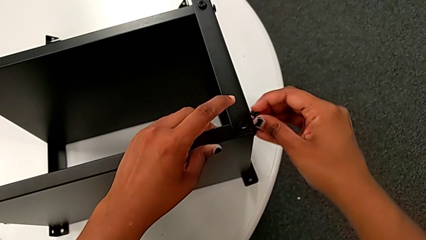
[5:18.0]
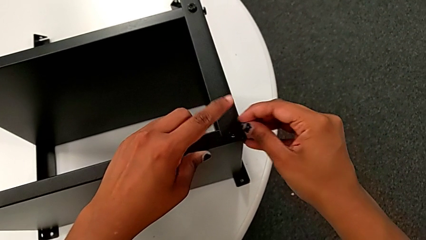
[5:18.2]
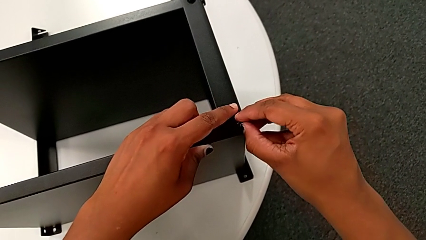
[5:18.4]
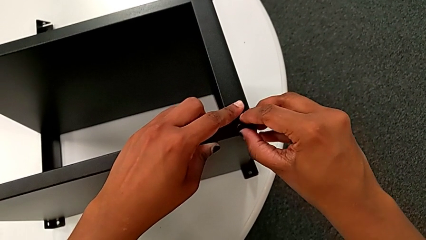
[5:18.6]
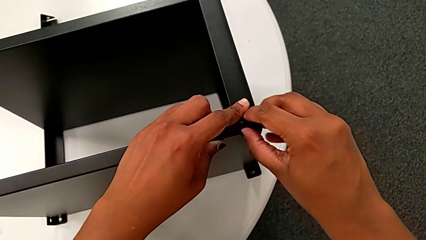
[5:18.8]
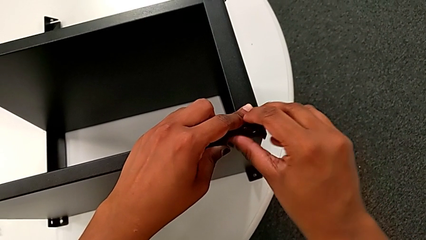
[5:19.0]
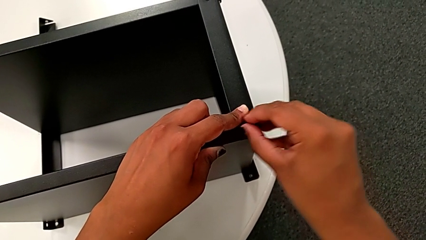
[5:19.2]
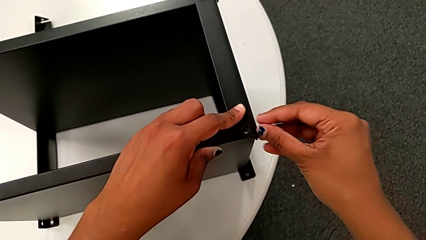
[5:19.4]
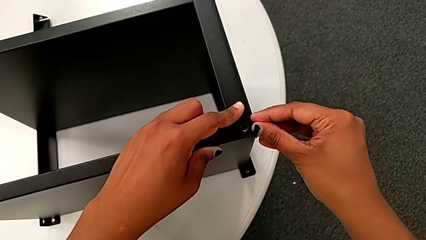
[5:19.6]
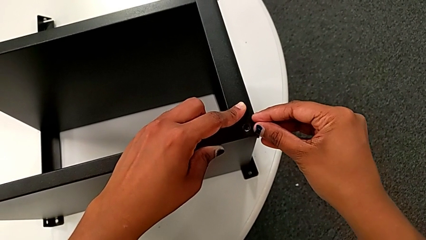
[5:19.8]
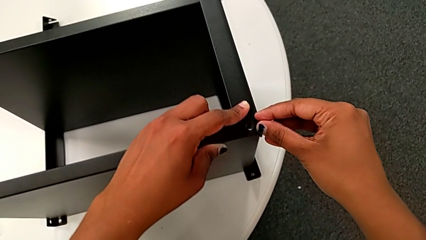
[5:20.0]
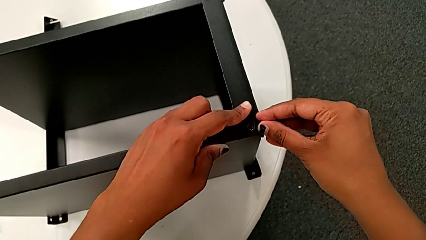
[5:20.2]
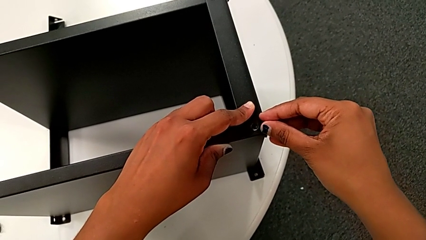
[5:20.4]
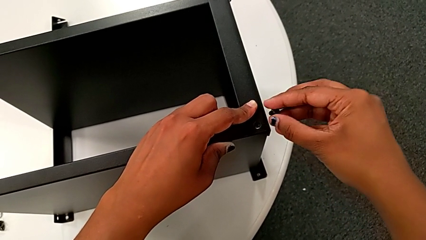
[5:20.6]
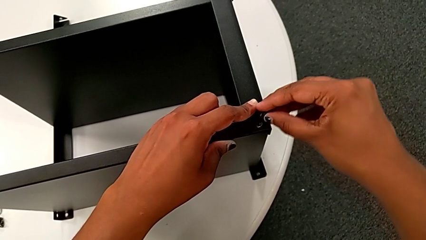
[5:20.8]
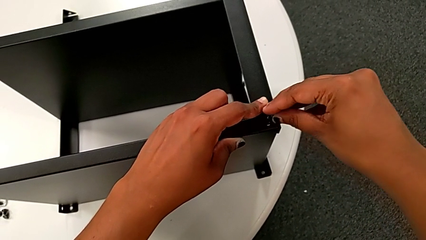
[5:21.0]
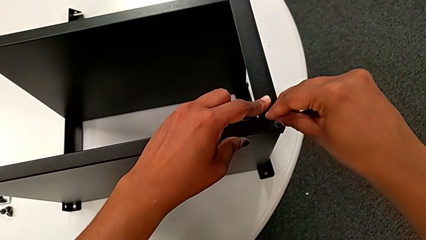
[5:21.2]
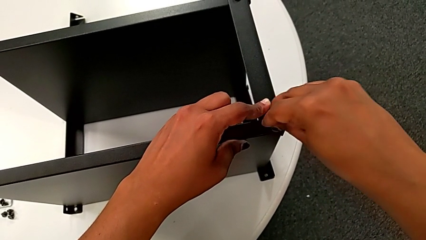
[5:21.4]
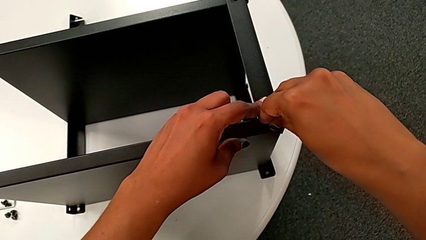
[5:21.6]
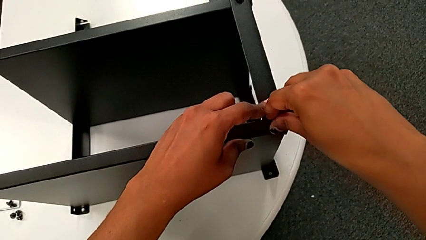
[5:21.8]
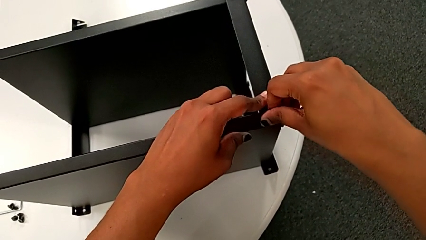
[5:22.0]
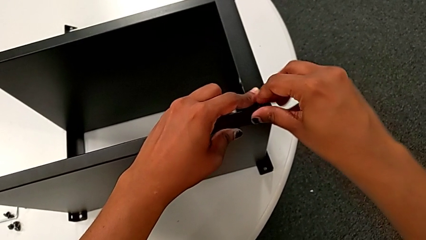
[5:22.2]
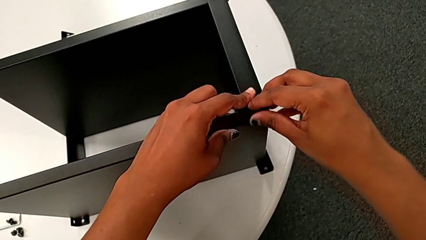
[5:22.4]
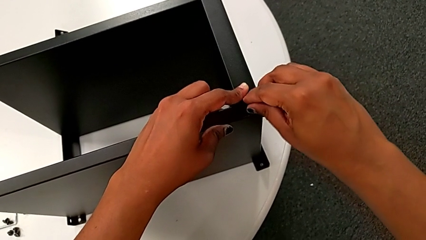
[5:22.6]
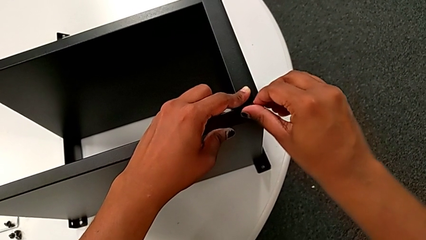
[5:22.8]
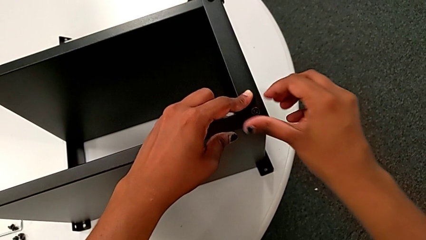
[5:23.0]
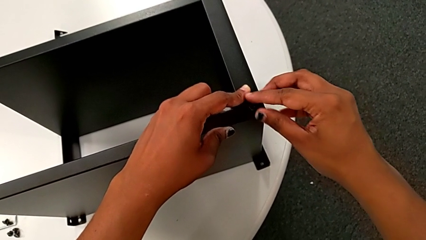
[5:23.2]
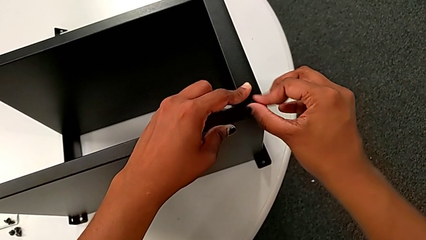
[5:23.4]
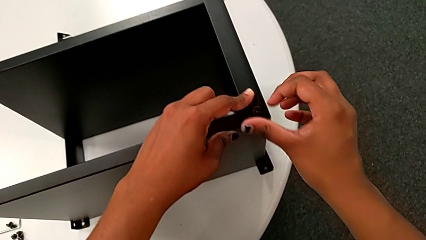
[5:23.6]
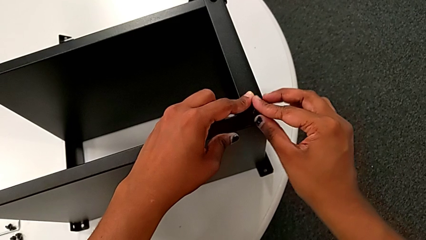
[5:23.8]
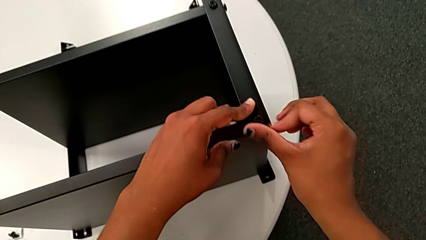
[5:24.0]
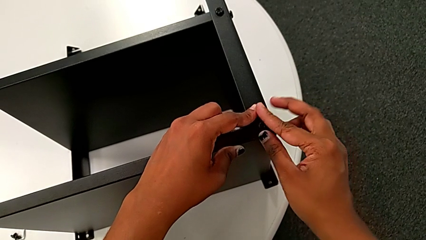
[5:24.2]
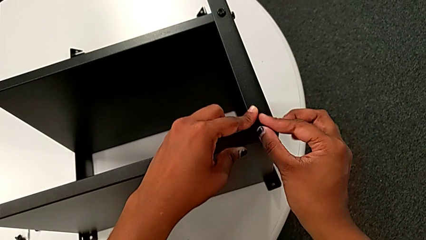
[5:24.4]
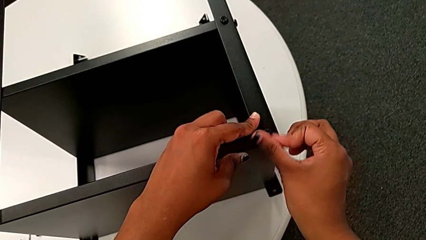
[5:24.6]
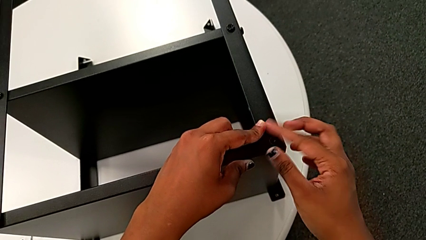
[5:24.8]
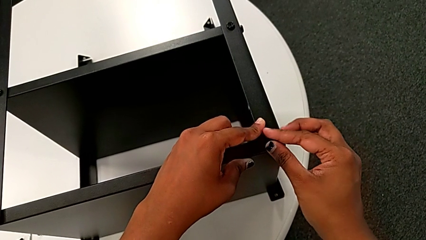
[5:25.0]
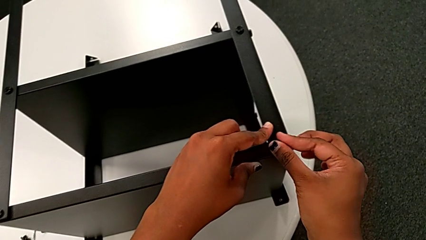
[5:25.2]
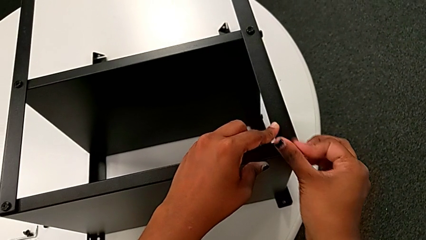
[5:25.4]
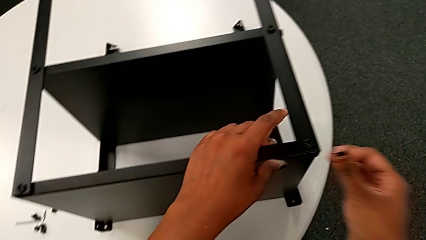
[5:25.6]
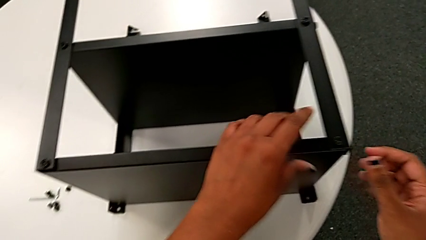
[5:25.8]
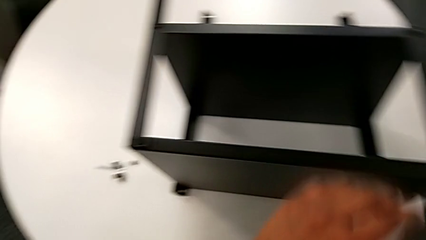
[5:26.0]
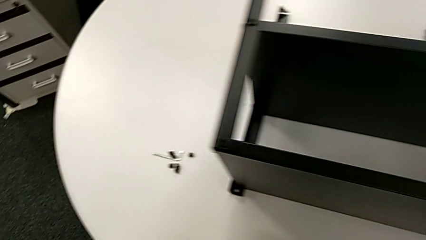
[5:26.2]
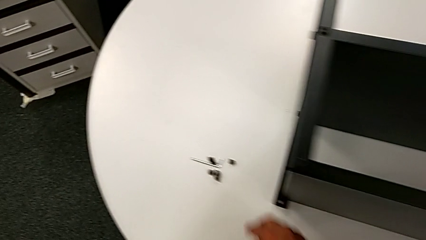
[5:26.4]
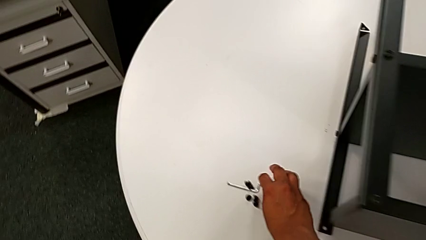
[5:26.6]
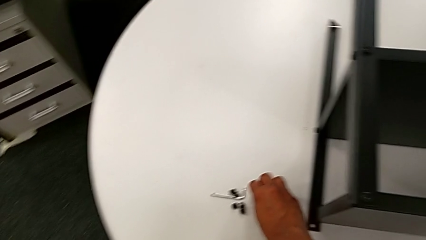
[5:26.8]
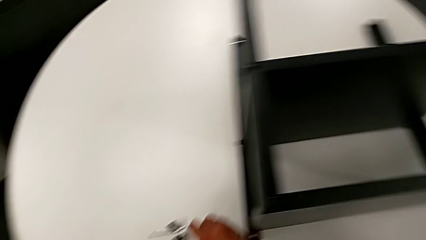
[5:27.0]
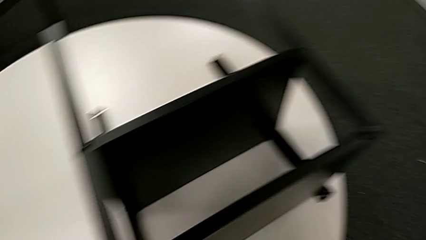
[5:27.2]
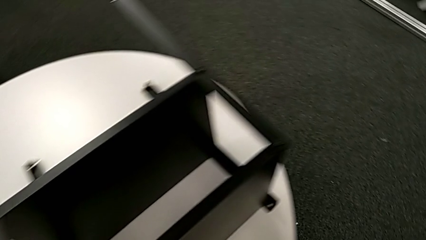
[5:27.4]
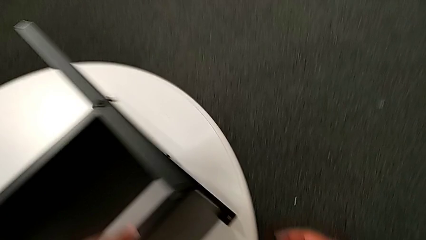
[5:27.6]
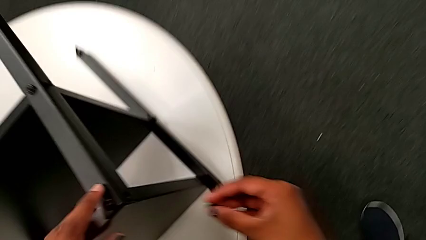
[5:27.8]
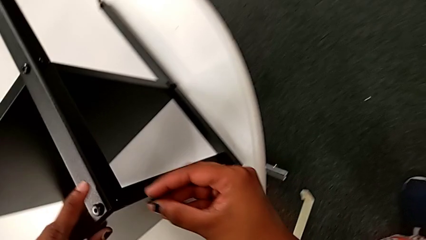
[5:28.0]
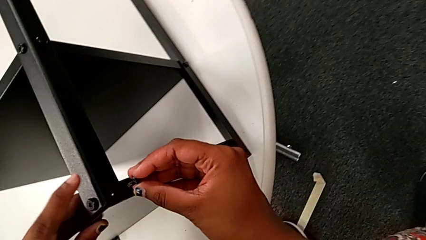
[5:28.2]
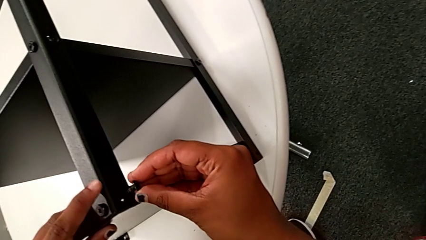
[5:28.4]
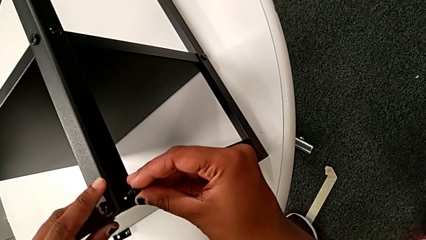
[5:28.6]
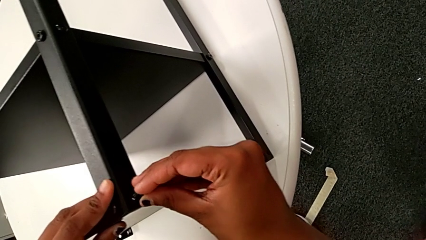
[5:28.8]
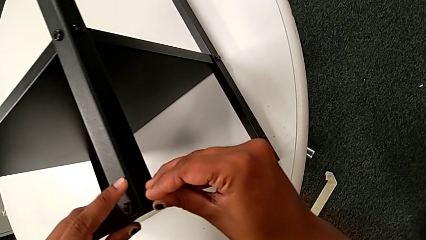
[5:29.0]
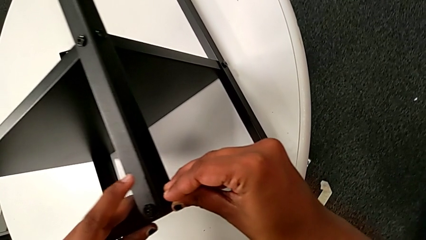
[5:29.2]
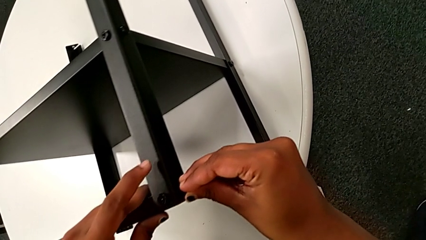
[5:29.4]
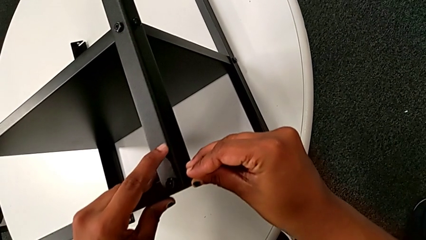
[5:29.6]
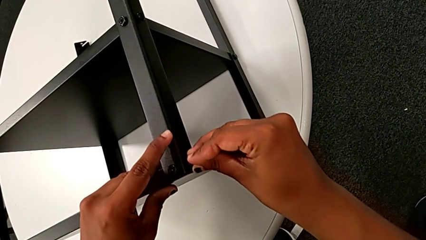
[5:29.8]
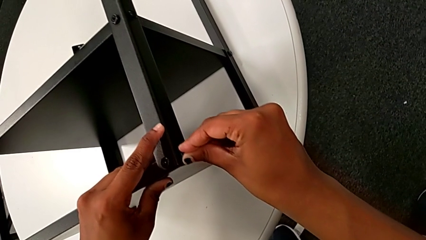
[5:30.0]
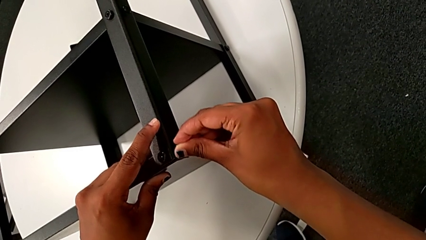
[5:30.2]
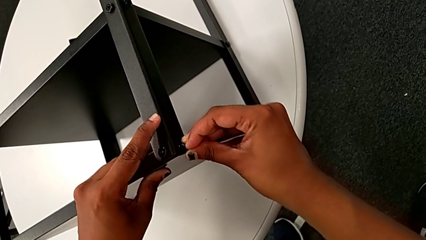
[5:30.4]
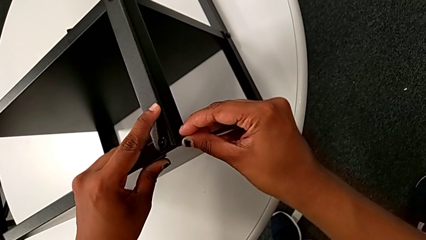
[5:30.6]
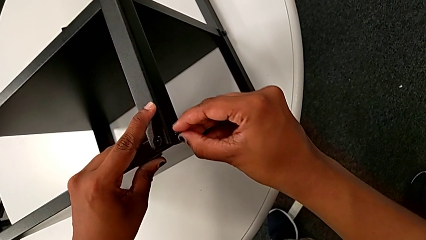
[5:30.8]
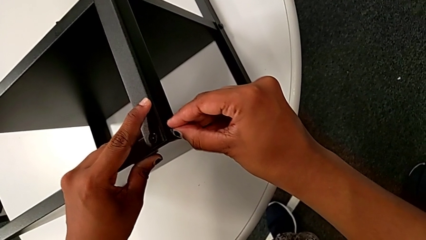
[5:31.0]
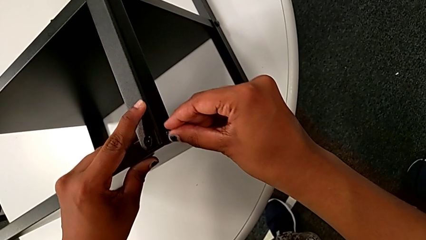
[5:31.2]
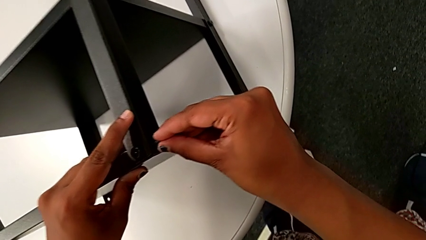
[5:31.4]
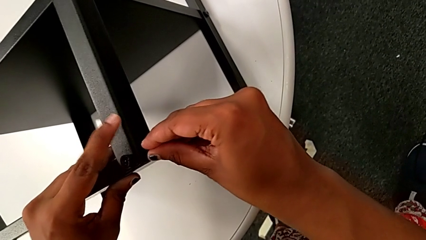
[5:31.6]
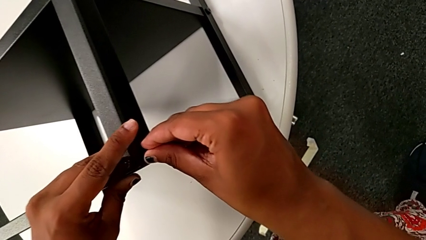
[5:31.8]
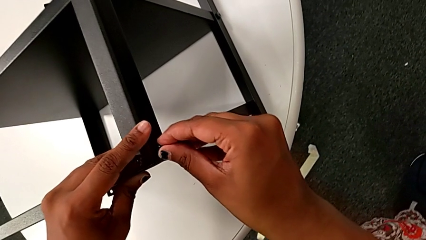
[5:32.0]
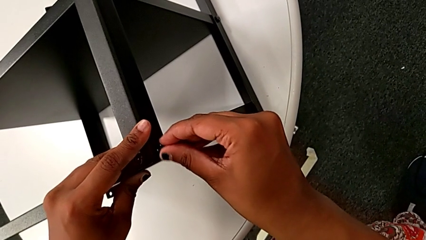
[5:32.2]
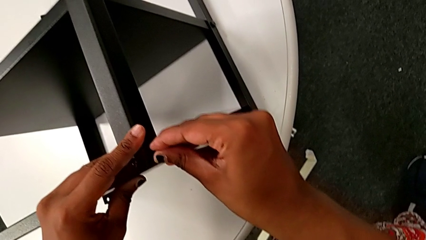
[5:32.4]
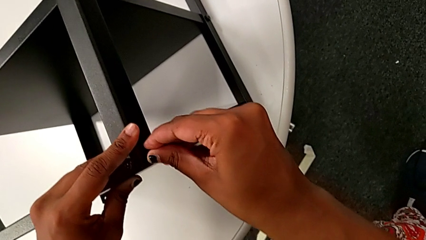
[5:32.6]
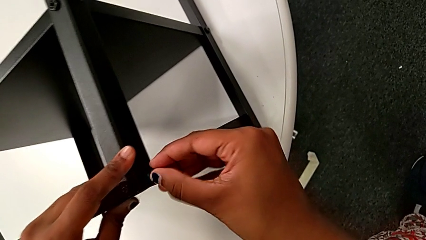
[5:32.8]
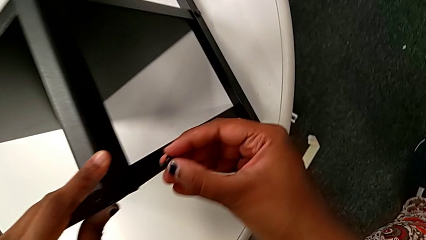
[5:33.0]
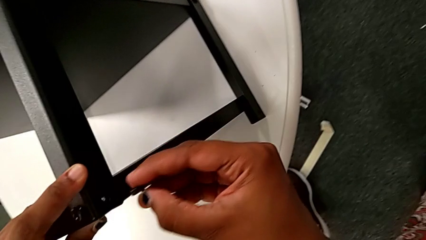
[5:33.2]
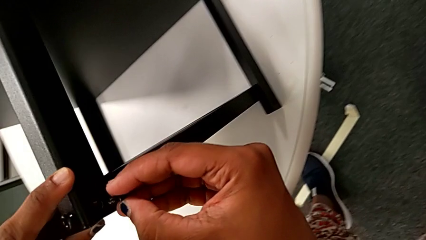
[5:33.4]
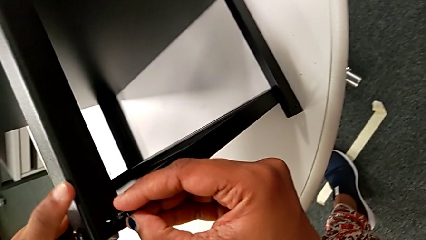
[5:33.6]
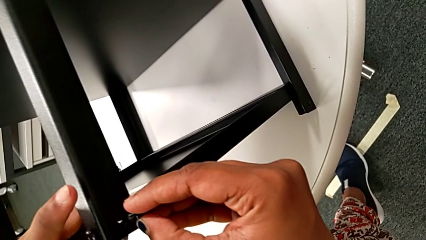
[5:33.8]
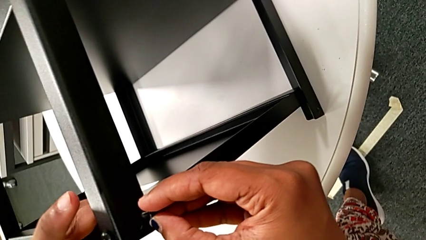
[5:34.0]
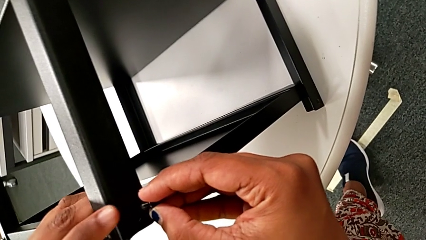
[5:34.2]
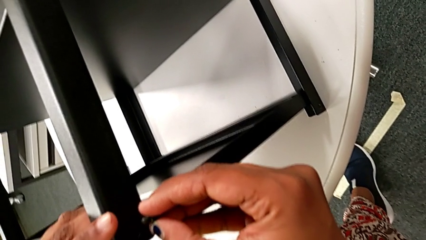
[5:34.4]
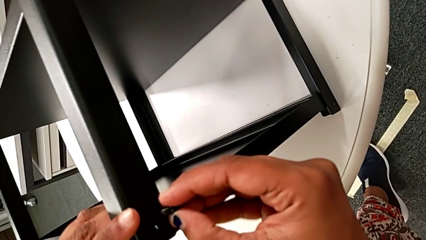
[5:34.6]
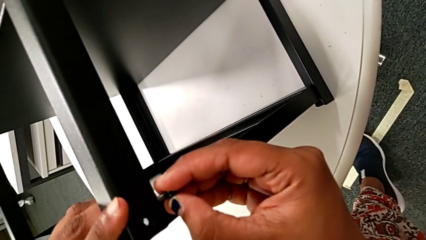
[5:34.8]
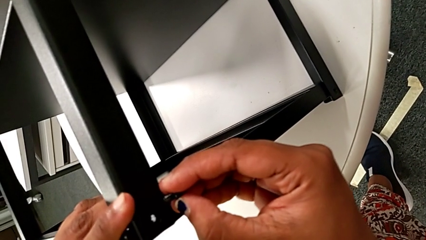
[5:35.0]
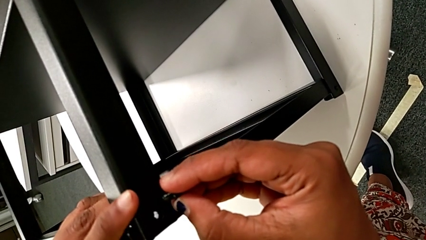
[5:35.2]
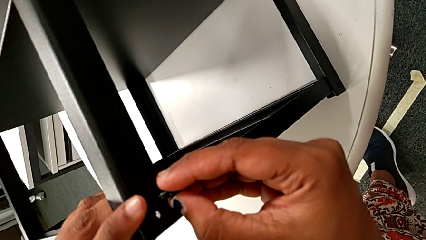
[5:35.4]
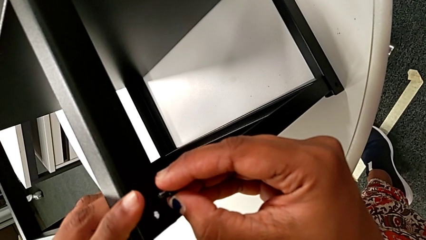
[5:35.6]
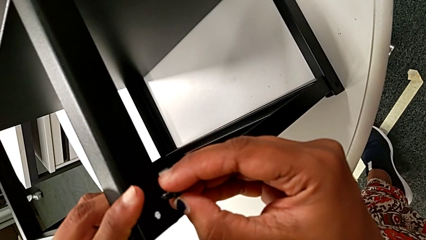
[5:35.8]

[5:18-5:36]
The camera wearer is screwing the second leg of the top tray. They withdraw the hex socket head, hold it, insert it, screw it, approach it, grab it, approach the top tray, wrongly insert the hex socket head, withdraw it and align the top tray.
